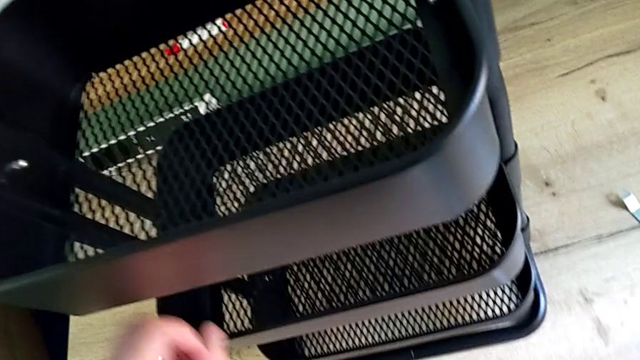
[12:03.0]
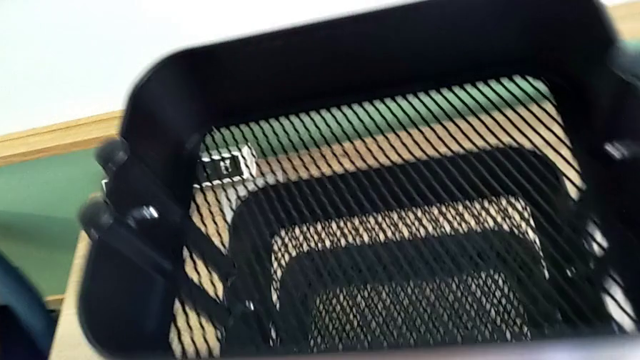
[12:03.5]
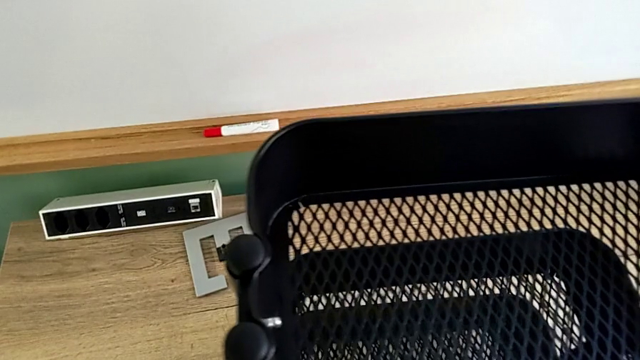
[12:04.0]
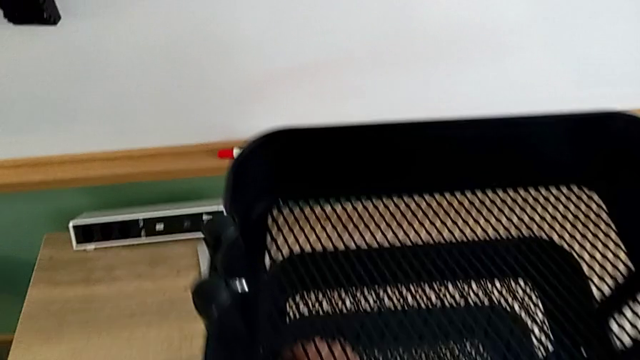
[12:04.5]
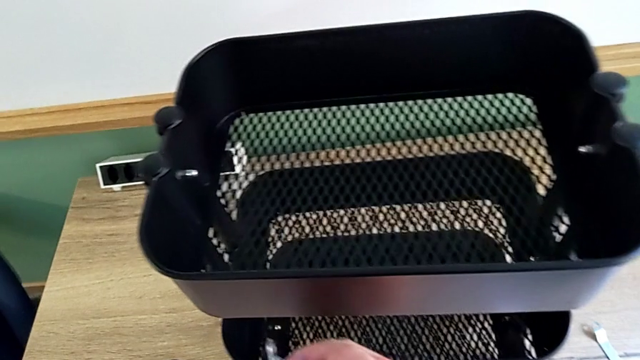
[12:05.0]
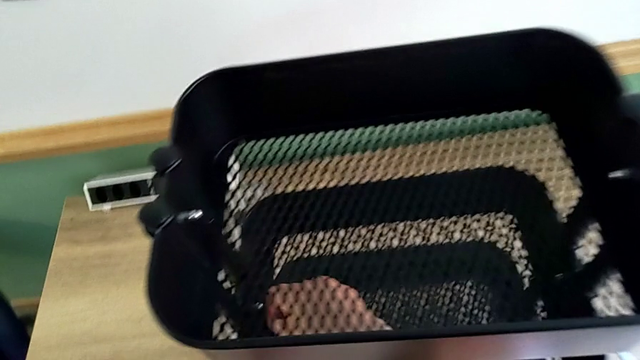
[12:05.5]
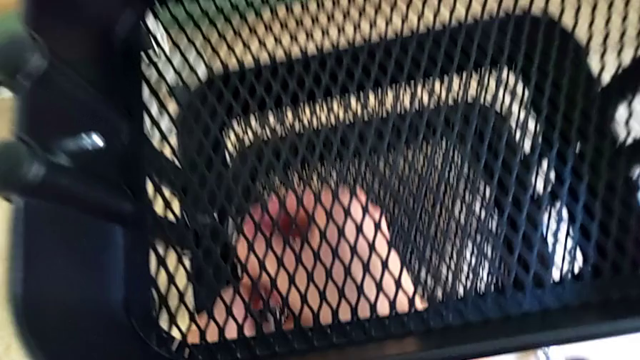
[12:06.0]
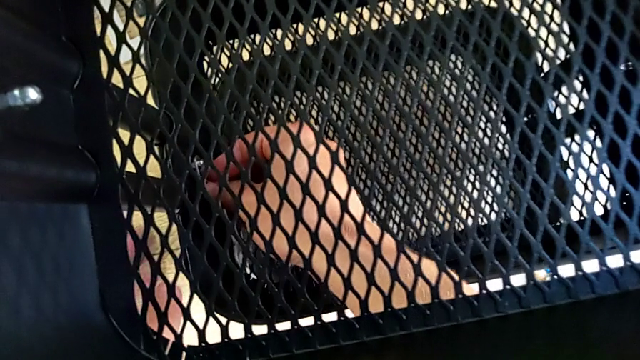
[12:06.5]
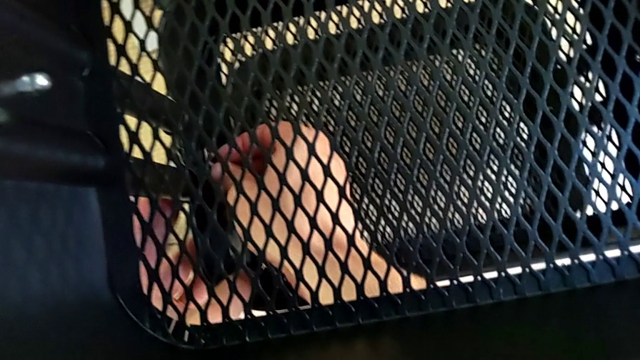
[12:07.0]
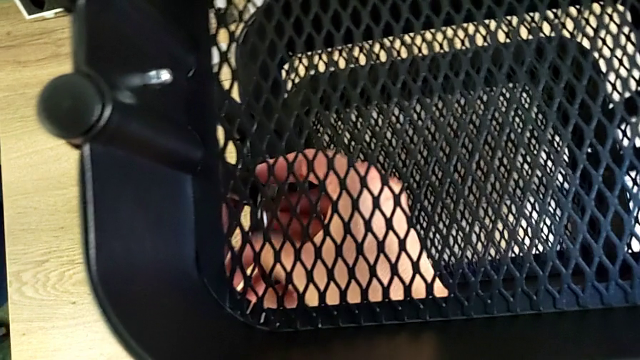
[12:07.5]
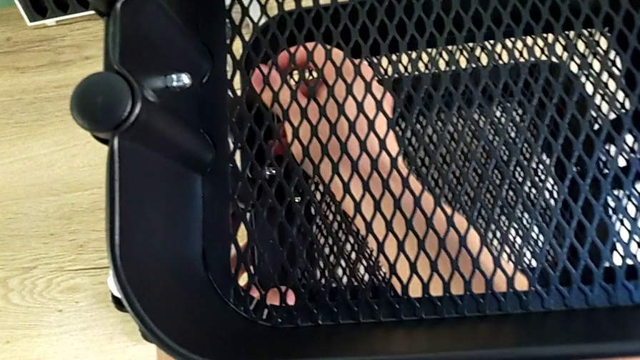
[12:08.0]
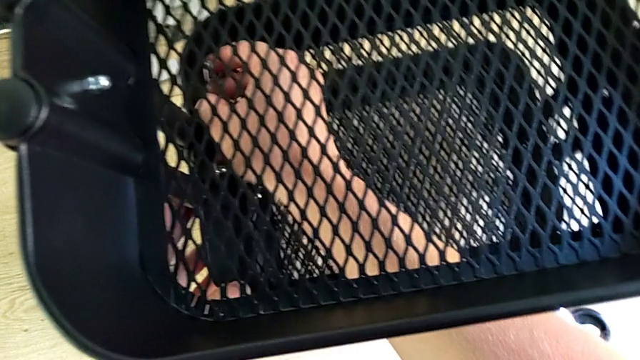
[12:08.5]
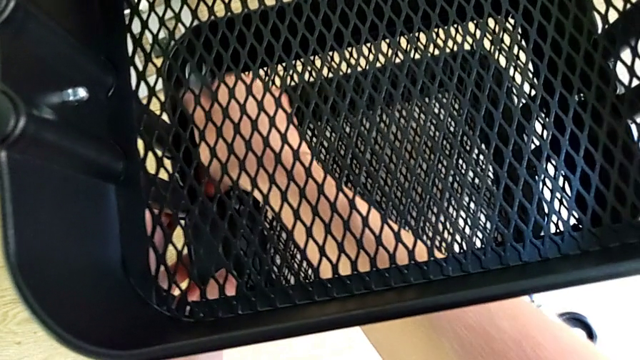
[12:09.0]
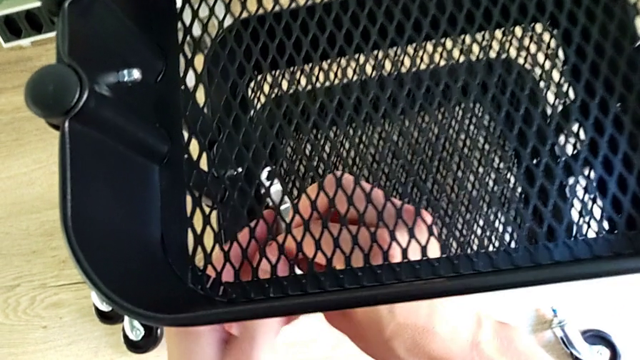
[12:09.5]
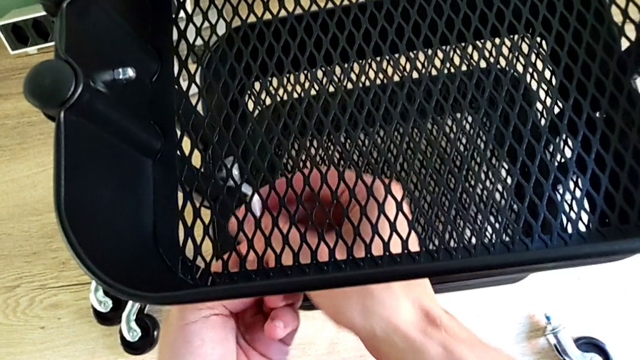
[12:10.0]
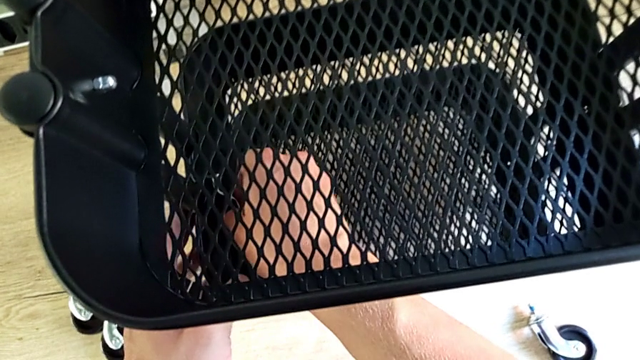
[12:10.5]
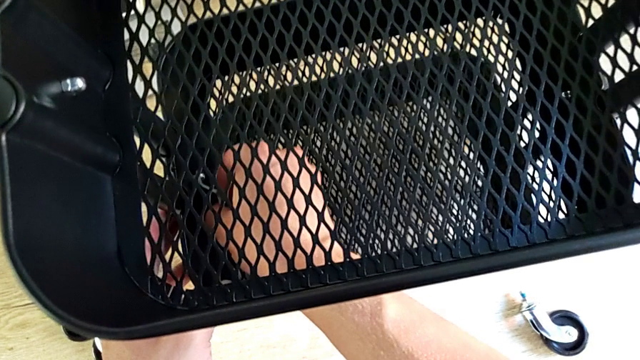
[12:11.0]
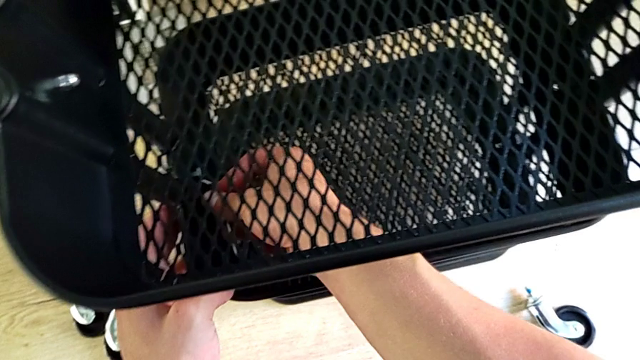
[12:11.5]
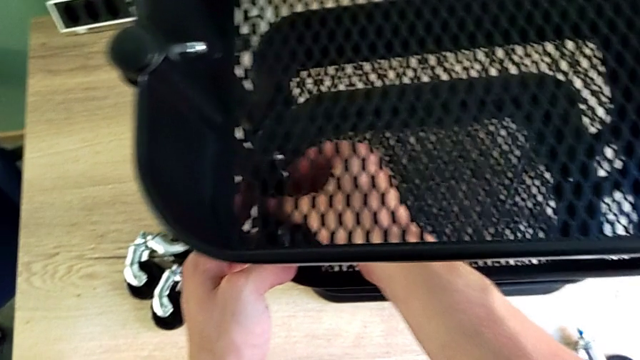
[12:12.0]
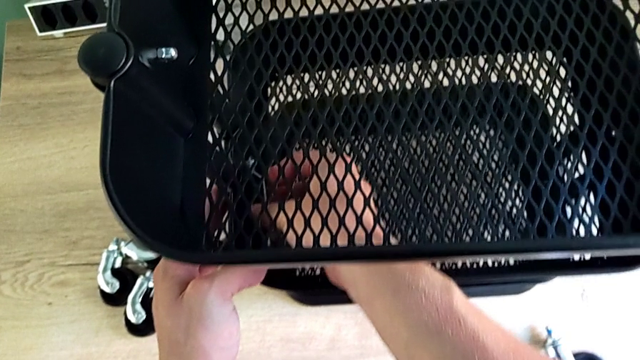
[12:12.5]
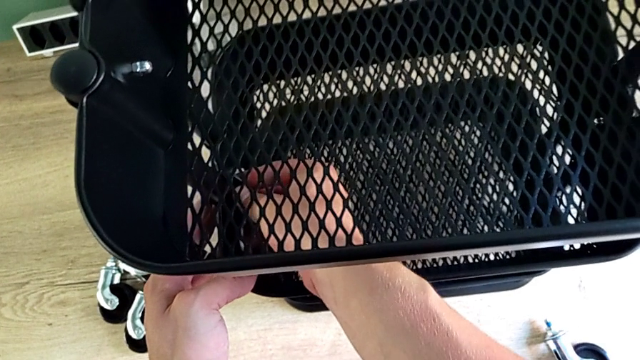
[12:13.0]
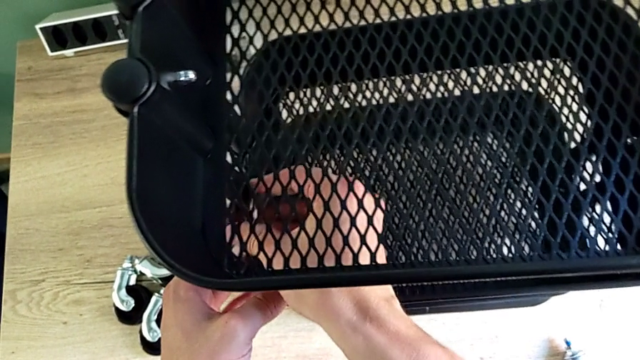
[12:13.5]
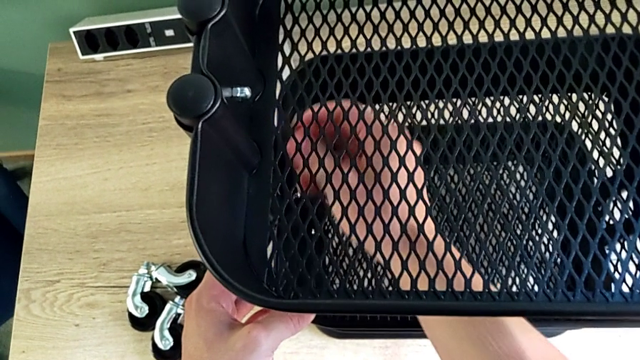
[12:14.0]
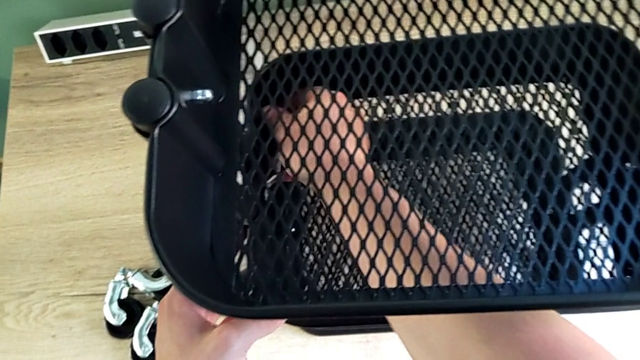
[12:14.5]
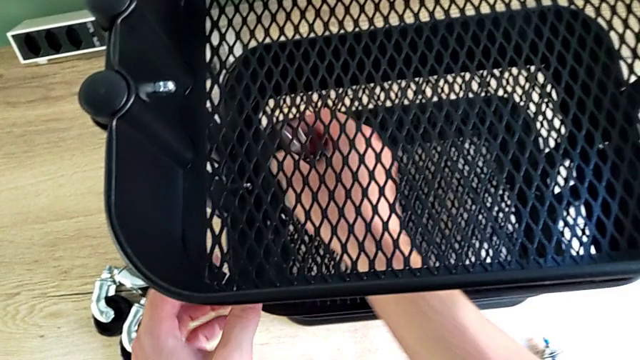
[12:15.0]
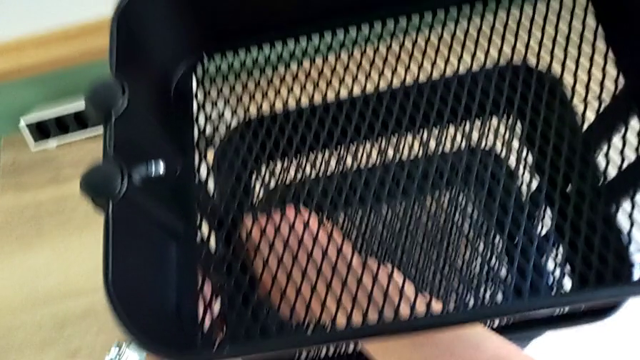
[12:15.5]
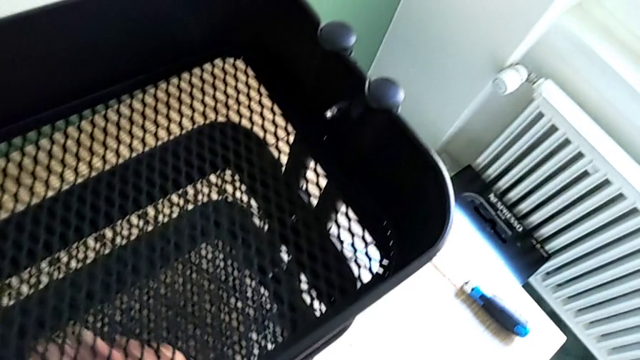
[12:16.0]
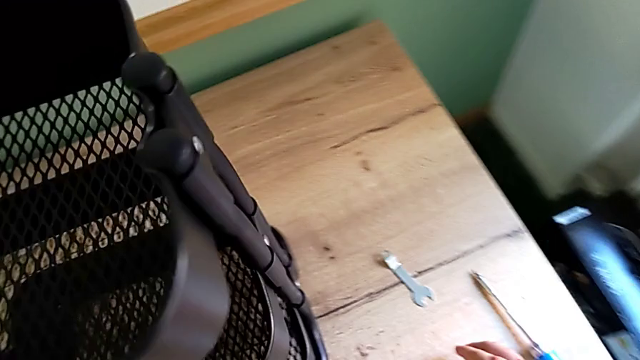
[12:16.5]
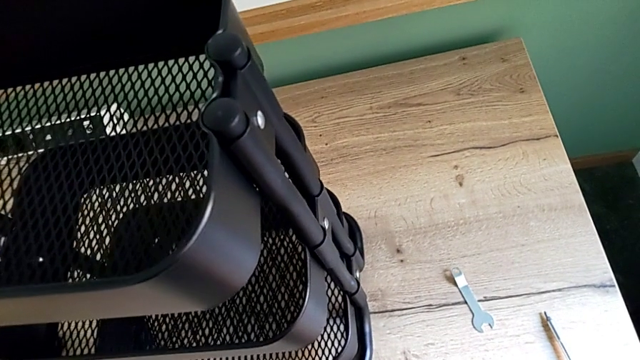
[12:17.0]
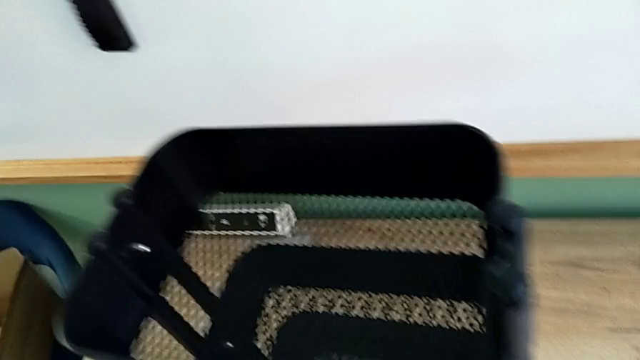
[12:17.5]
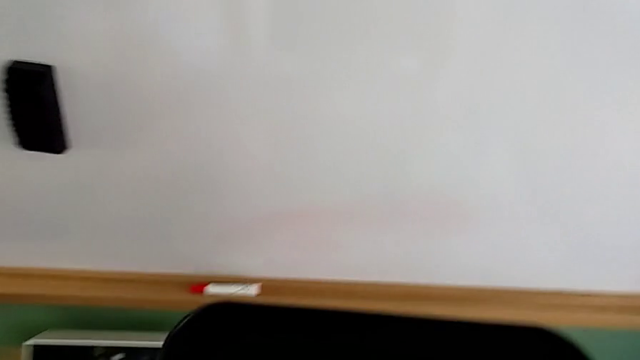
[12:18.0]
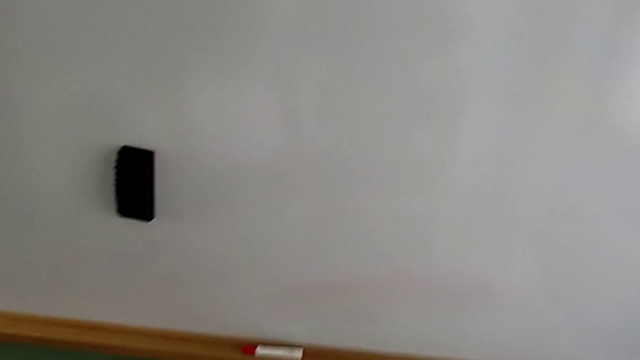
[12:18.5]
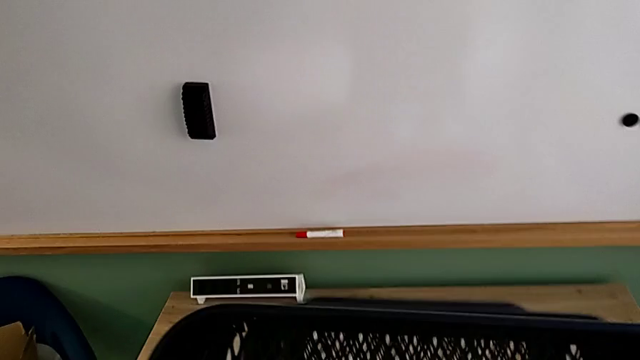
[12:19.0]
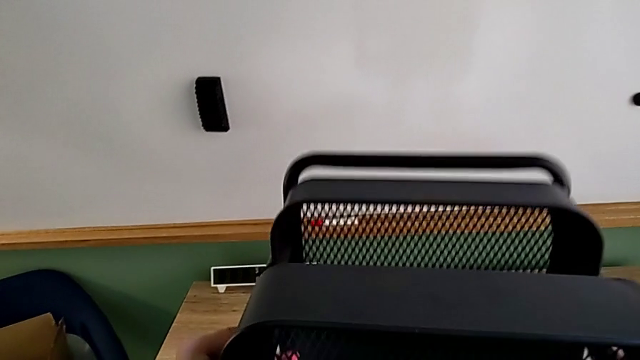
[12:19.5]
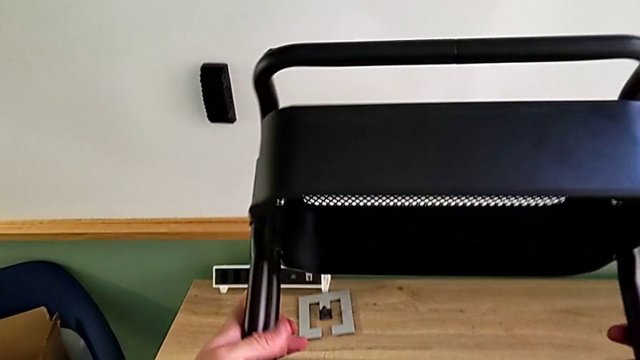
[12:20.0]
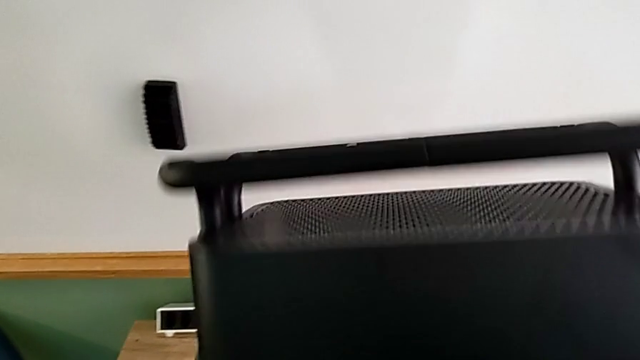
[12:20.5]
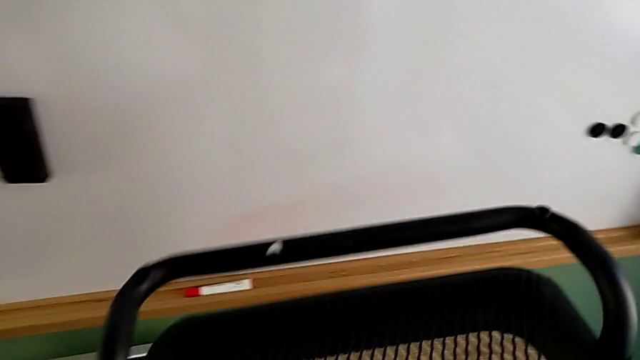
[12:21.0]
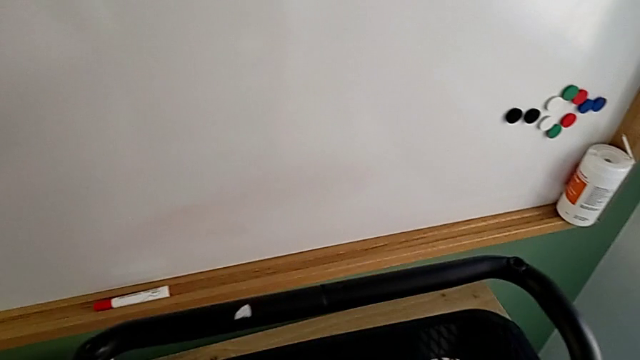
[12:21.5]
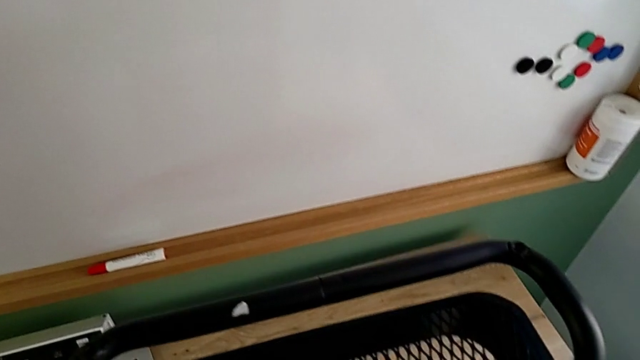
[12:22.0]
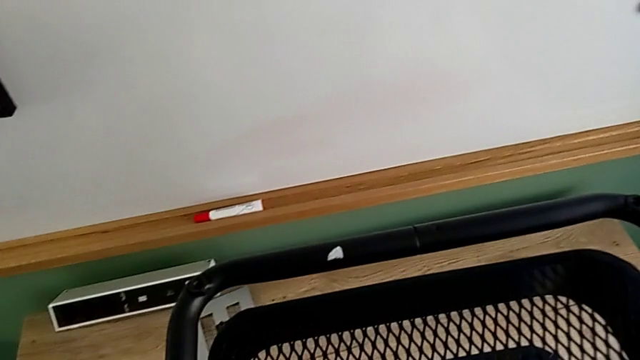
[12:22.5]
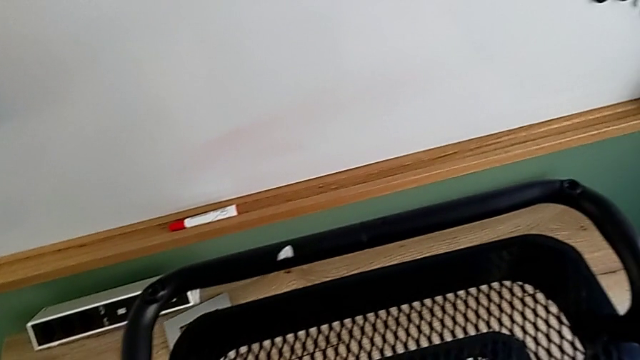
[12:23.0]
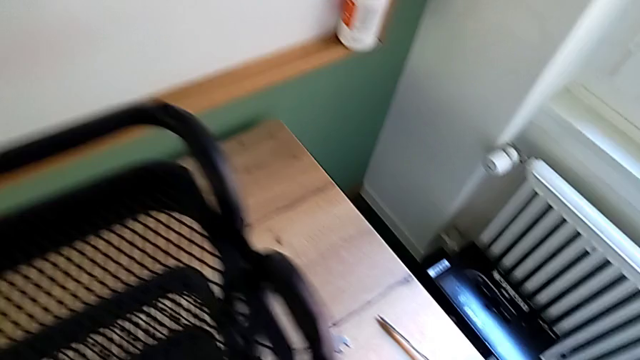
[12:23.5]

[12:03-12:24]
The camera wearer is screwing the middle tray. They grab the spanner wrench, screw the screw and rotate the utility cart.
